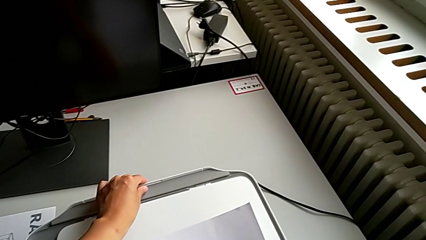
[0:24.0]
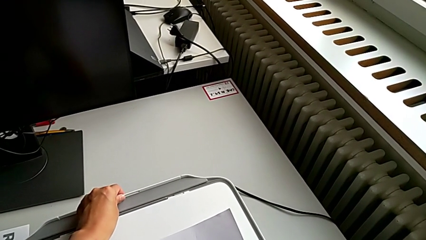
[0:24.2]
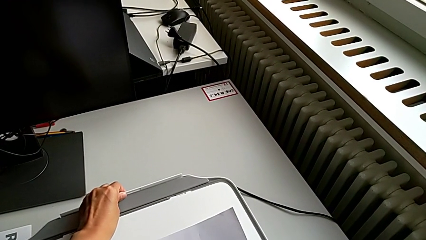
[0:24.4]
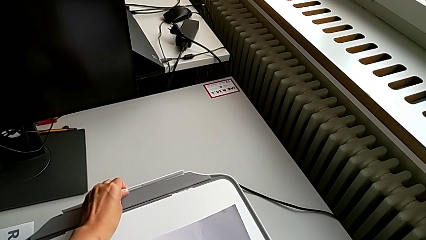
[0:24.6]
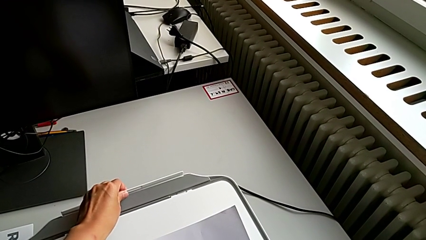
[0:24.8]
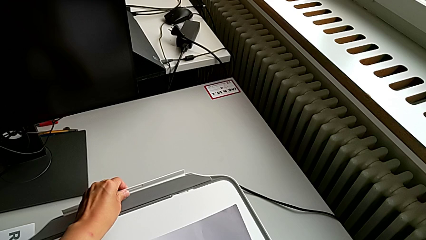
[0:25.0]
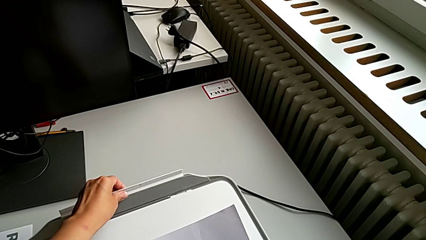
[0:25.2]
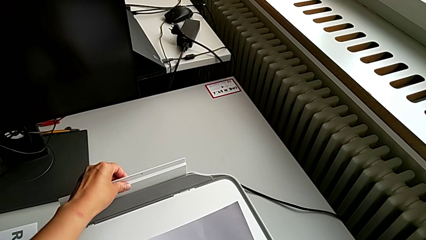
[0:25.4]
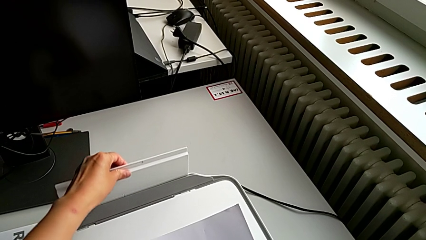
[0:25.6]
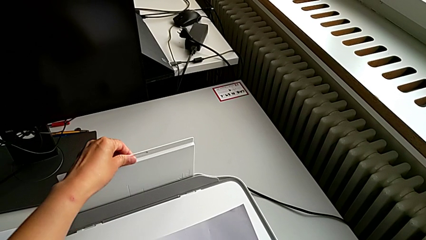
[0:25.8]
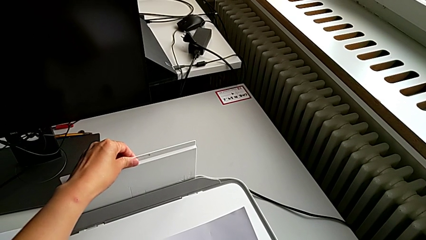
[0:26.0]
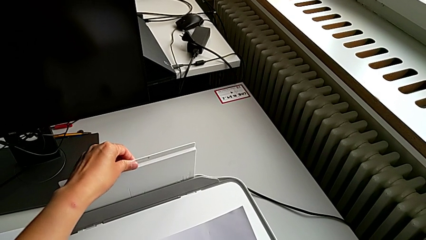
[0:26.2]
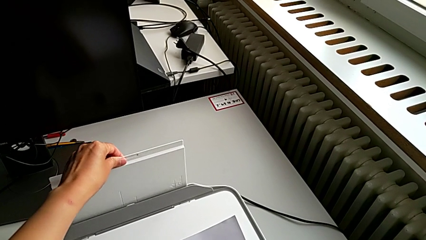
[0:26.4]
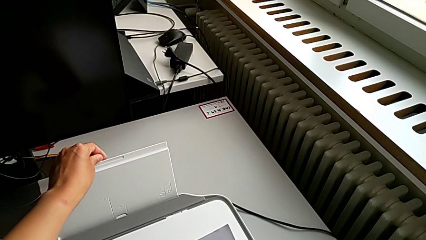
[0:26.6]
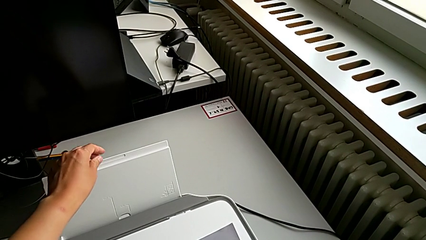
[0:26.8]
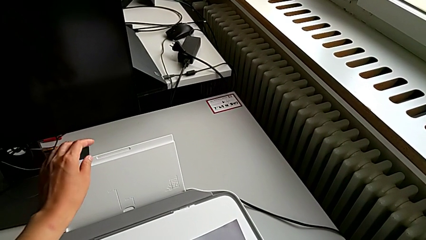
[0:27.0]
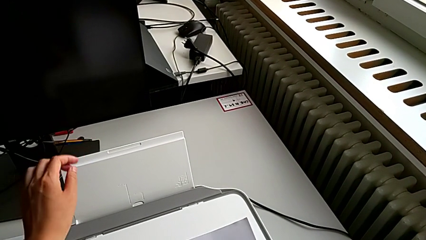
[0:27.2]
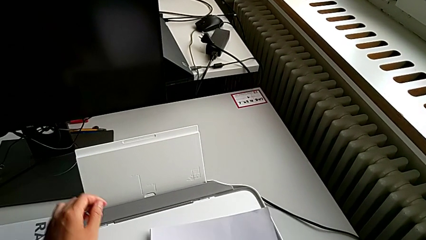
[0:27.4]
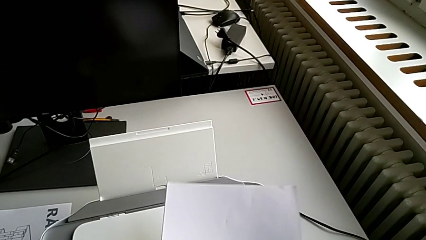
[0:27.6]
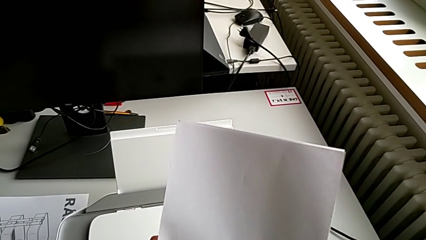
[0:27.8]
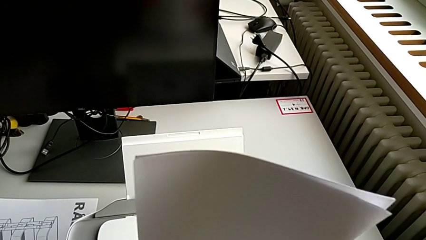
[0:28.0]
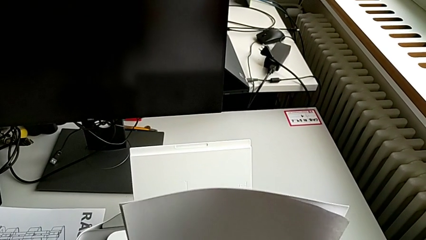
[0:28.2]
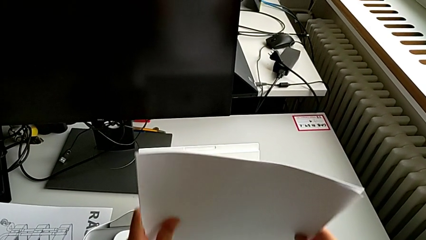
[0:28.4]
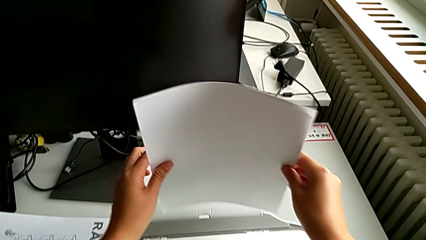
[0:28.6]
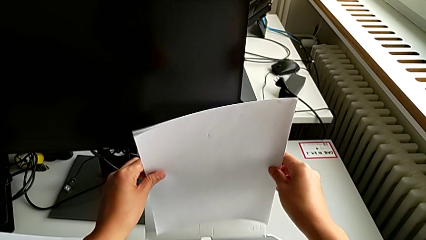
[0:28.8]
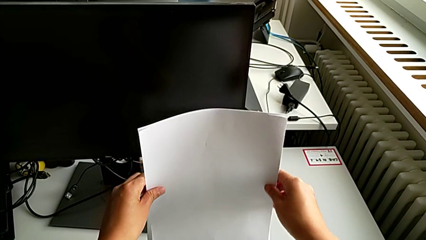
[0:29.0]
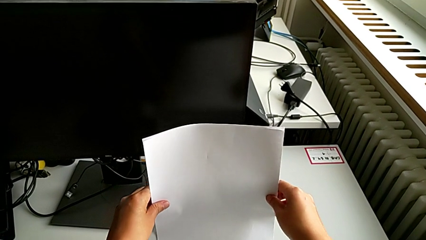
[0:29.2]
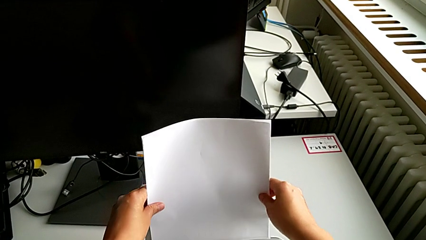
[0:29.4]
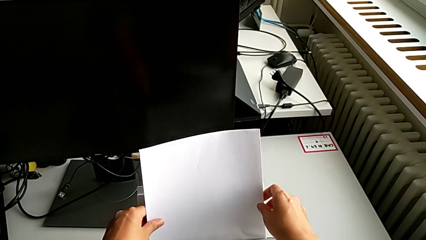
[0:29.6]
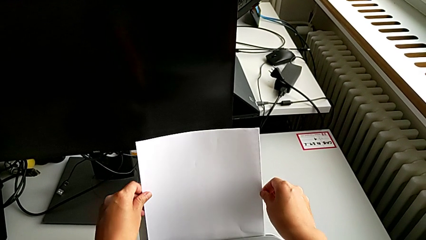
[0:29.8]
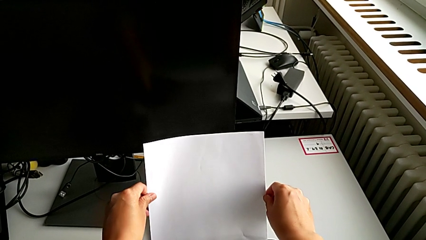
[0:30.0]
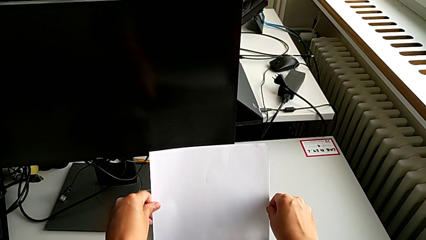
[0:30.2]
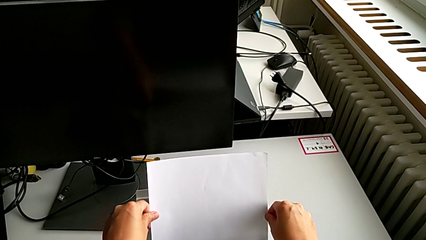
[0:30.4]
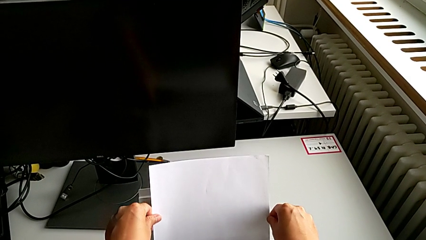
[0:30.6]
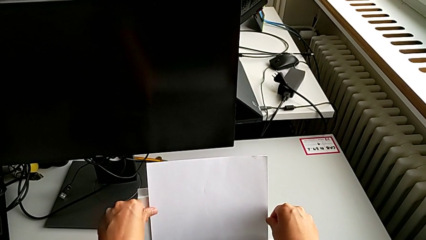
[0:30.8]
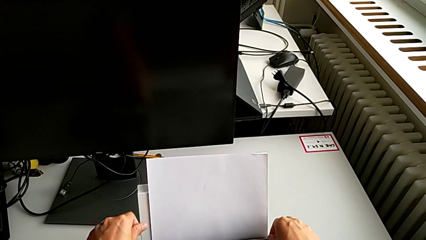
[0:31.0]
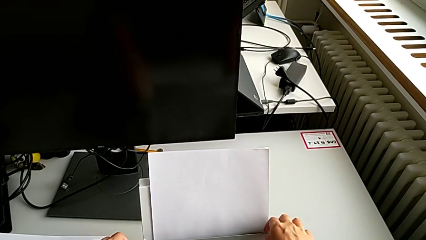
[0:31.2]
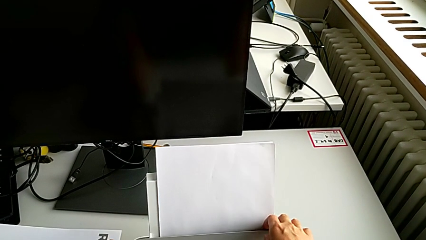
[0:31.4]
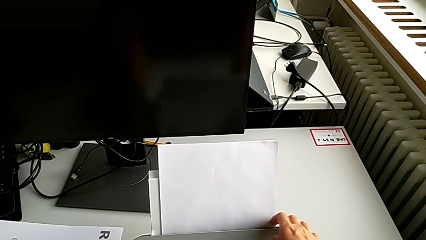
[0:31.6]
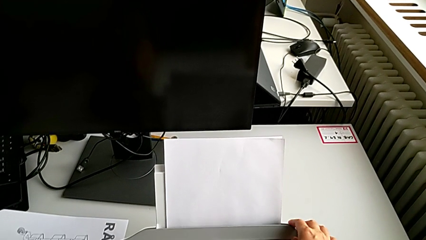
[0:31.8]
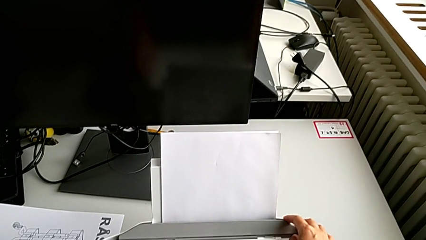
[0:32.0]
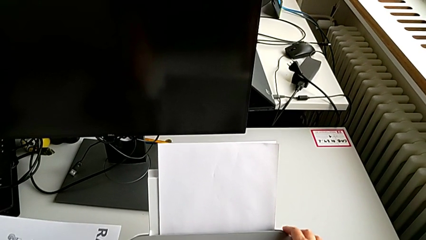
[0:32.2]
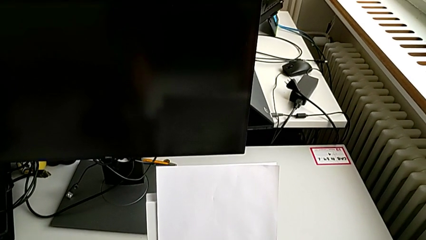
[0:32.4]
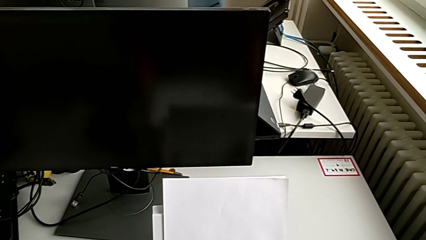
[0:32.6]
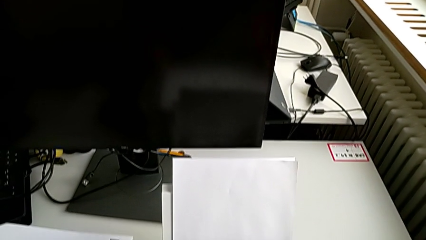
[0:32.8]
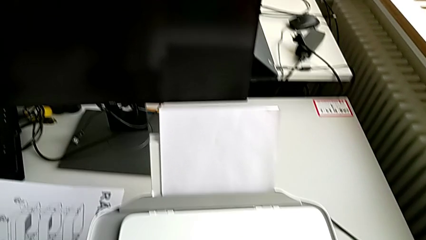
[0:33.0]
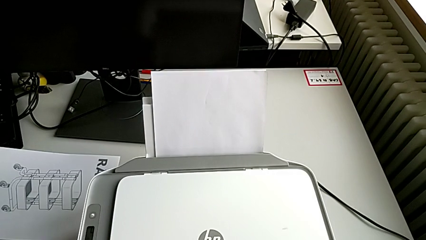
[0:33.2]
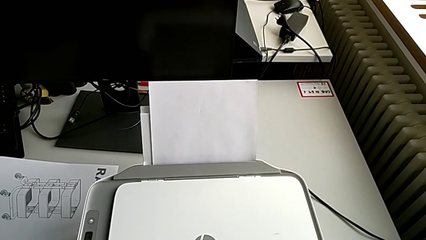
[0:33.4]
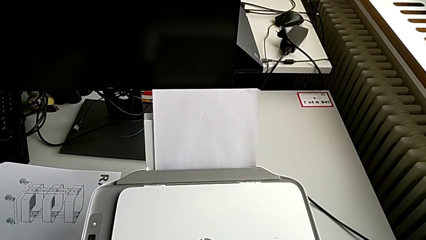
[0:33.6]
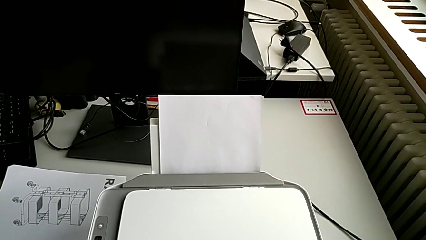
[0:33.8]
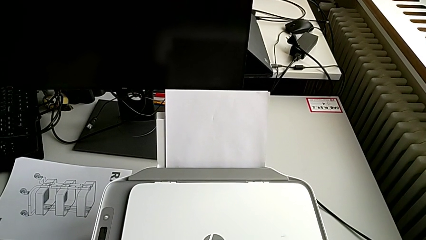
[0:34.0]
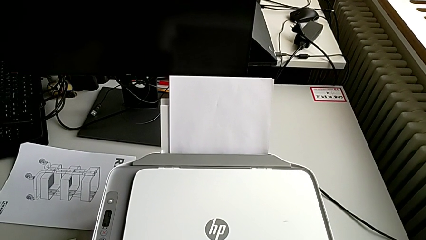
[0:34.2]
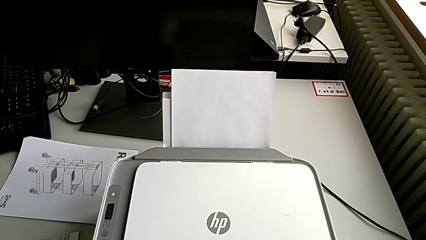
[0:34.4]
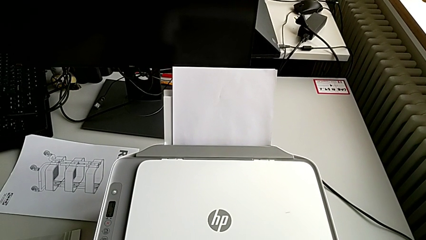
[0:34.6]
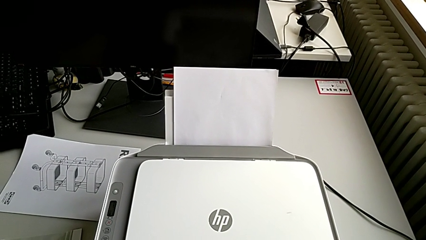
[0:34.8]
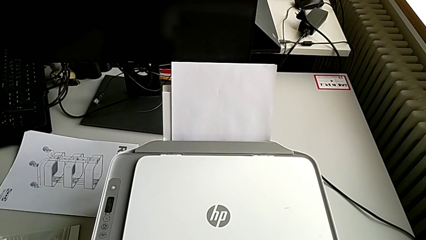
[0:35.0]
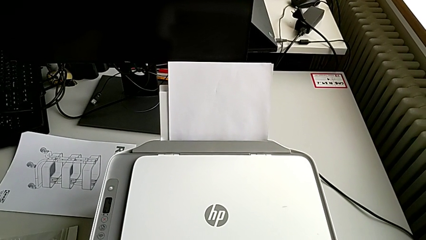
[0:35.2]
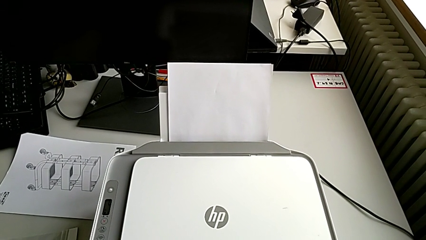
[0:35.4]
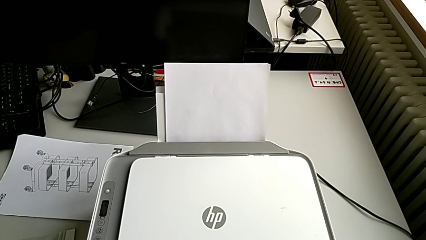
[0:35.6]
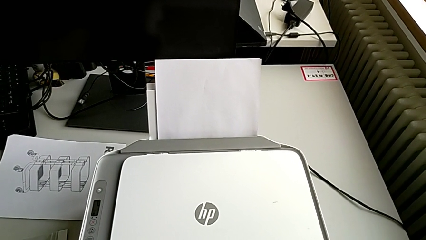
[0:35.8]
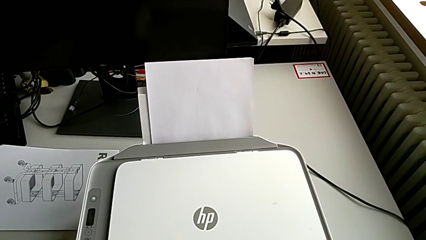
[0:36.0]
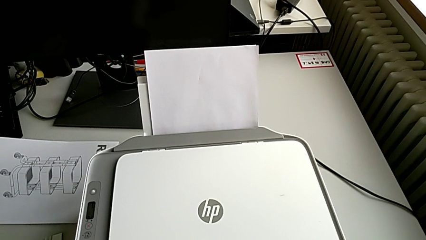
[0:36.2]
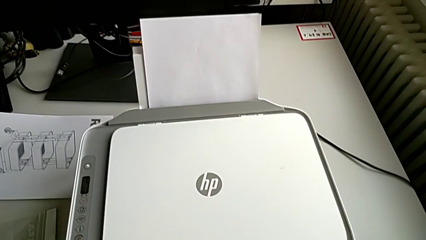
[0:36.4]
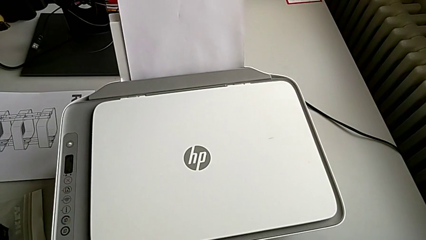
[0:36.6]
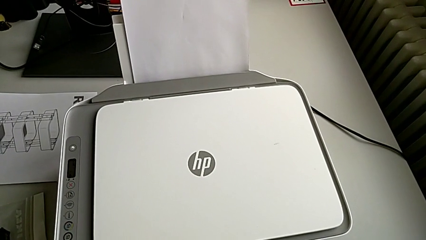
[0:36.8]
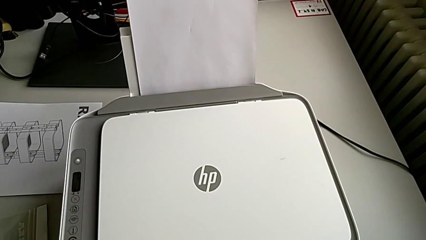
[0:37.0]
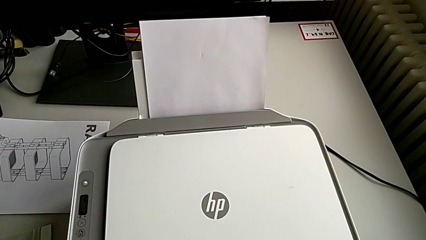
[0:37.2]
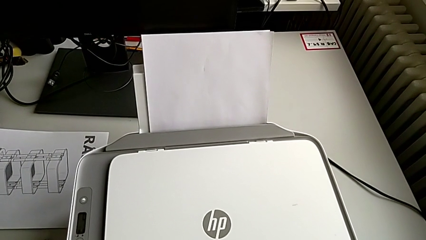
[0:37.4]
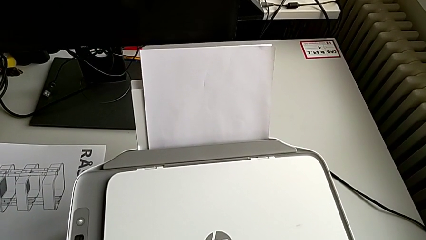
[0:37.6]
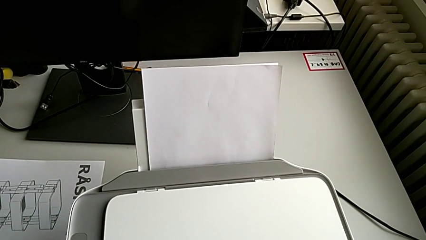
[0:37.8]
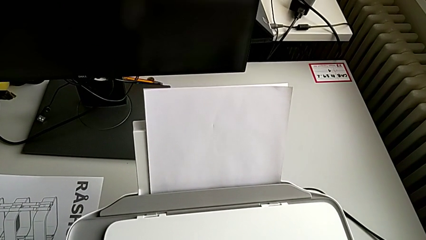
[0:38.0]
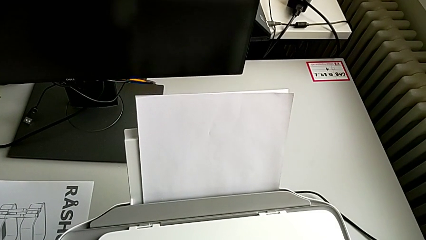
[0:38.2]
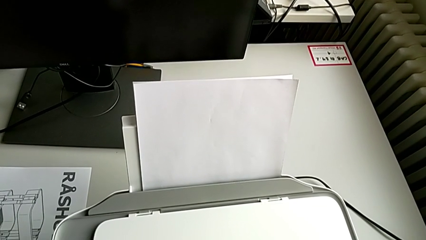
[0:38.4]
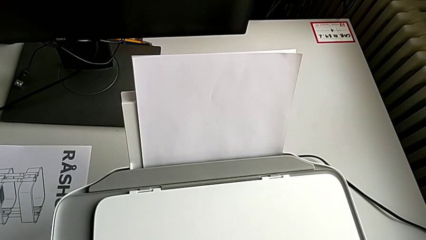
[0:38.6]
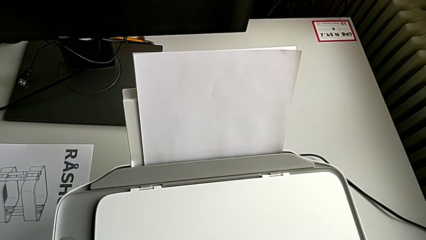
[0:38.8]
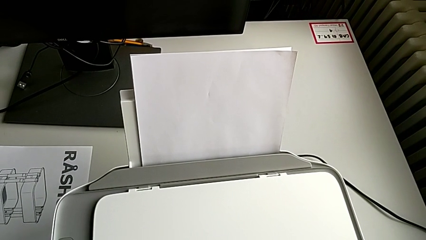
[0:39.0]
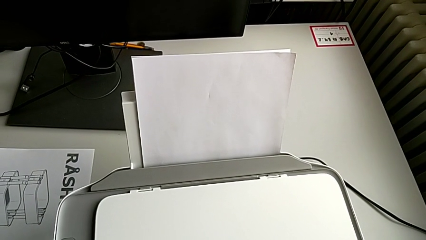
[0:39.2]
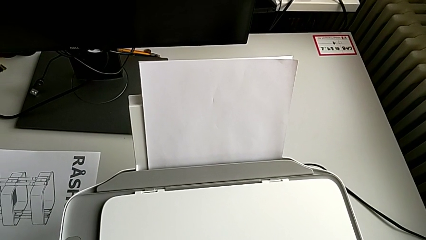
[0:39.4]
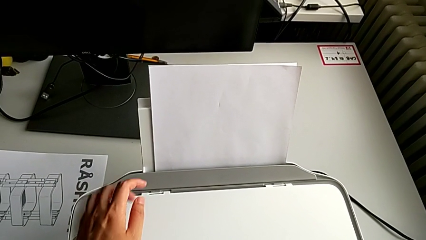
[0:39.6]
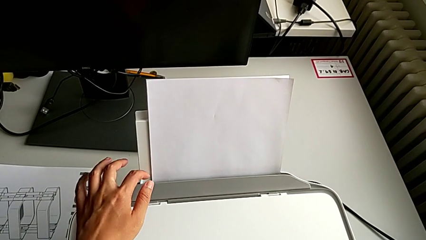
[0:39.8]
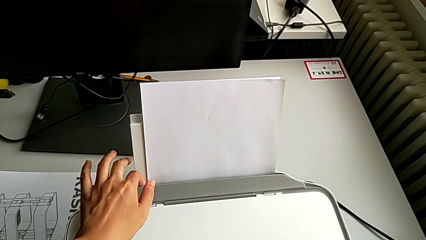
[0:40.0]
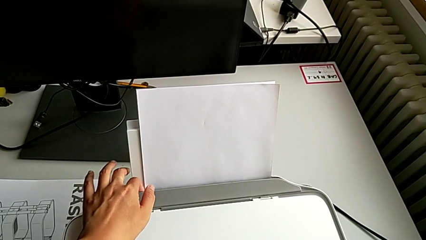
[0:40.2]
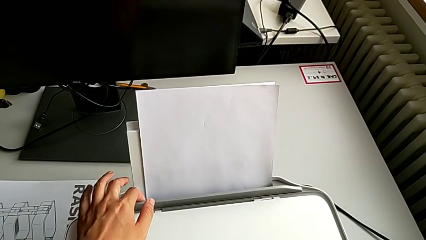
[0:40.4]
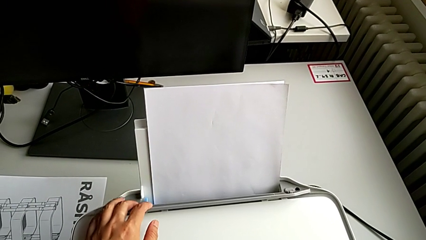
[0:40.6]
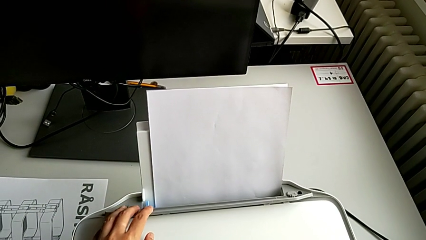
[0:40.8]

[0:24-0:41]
The camera wearer is loading the paper stack into the paper stand. They grab the paper tray, lift it, align the paper stack, insert it, touch the paper tray and open it.
